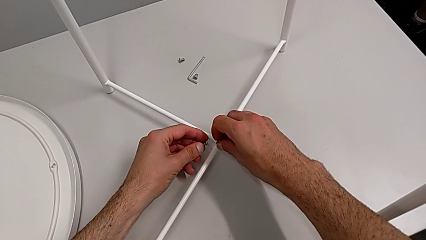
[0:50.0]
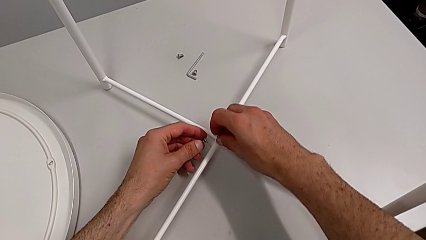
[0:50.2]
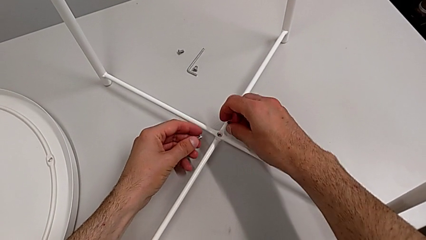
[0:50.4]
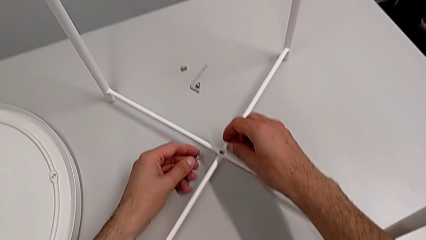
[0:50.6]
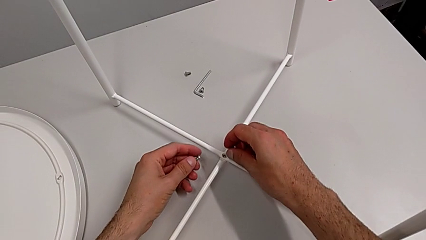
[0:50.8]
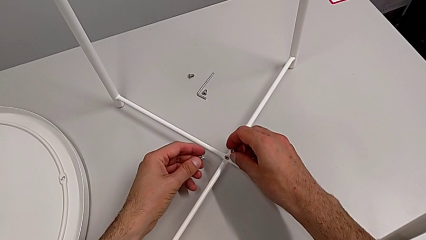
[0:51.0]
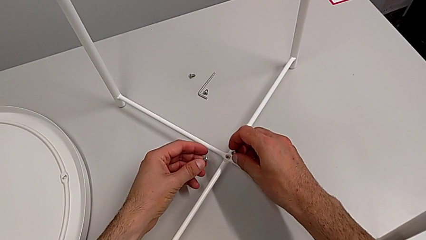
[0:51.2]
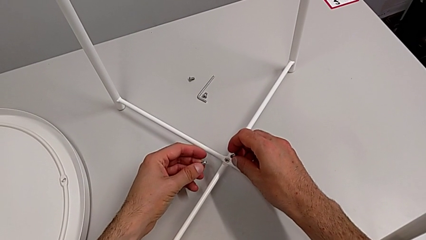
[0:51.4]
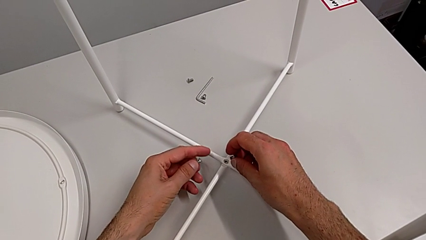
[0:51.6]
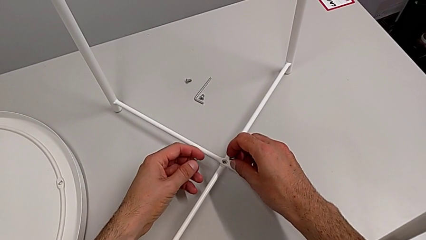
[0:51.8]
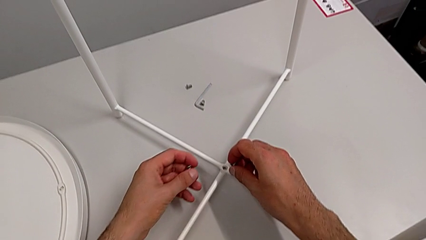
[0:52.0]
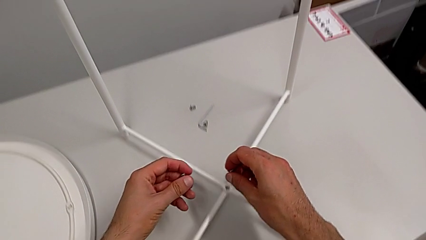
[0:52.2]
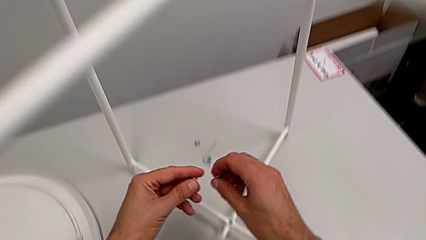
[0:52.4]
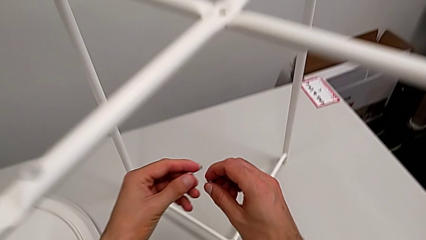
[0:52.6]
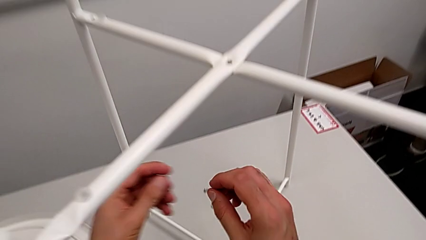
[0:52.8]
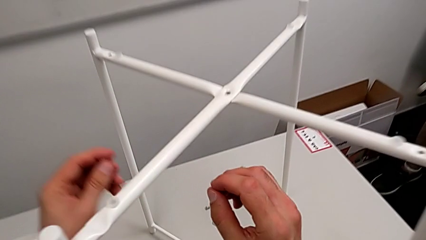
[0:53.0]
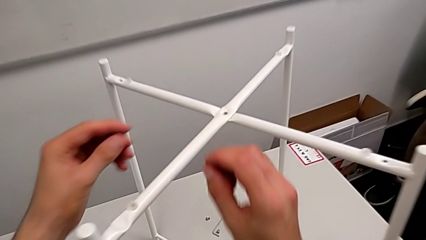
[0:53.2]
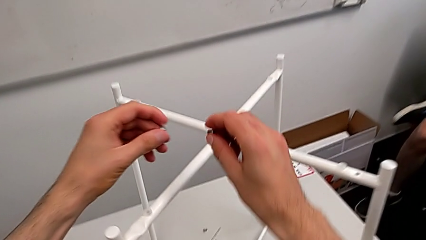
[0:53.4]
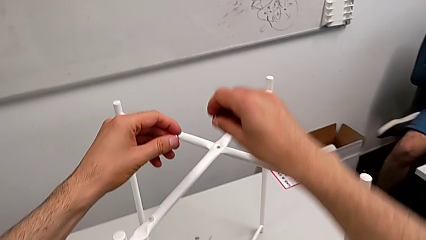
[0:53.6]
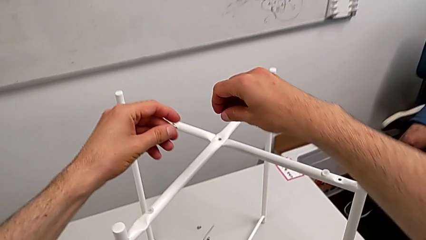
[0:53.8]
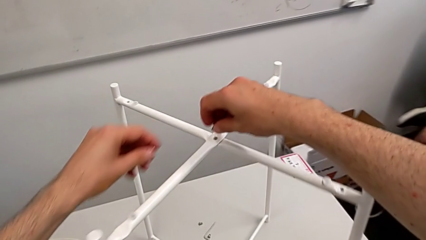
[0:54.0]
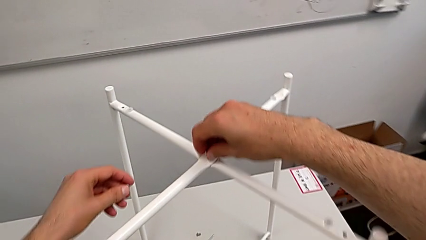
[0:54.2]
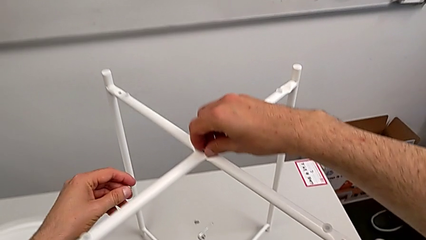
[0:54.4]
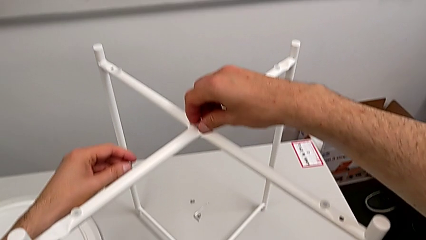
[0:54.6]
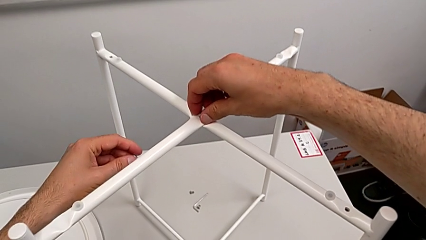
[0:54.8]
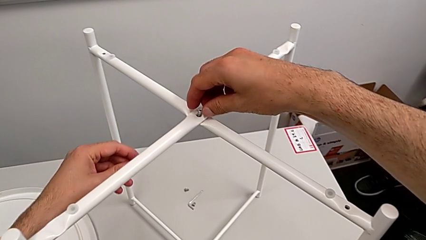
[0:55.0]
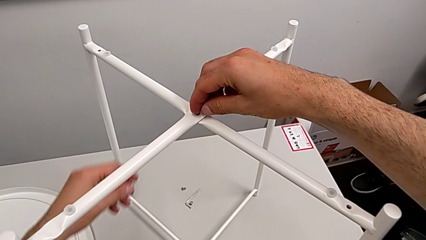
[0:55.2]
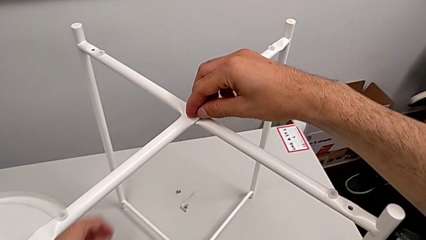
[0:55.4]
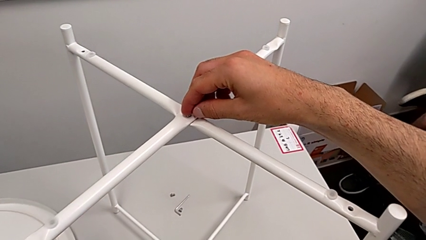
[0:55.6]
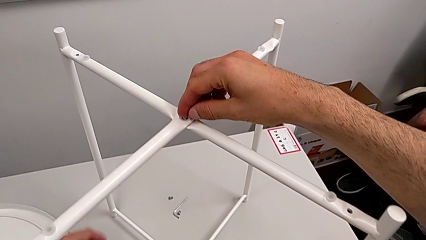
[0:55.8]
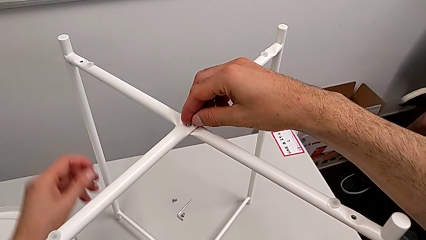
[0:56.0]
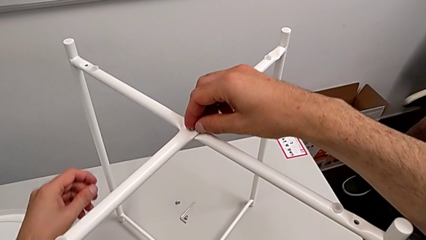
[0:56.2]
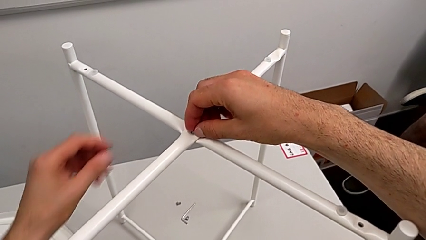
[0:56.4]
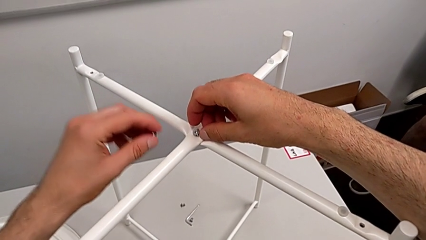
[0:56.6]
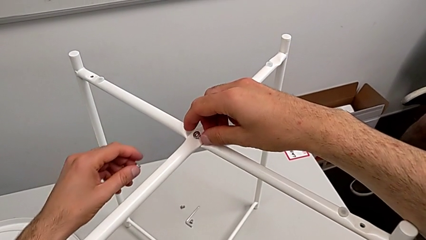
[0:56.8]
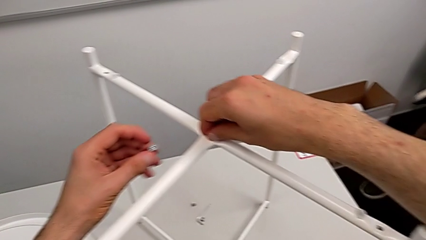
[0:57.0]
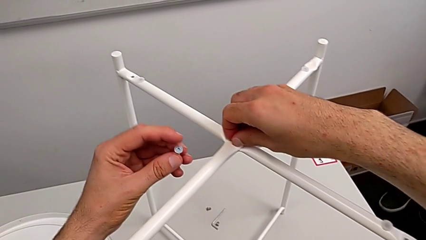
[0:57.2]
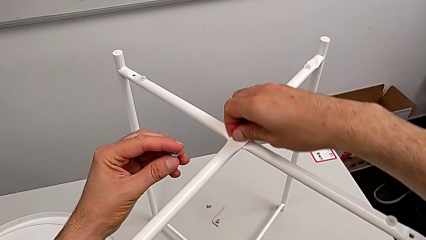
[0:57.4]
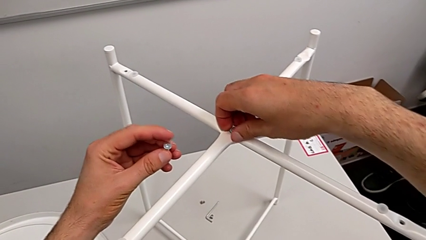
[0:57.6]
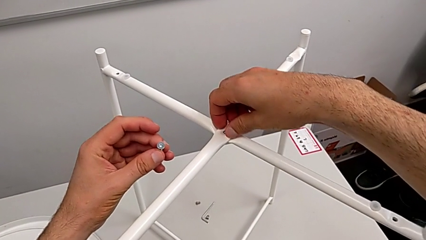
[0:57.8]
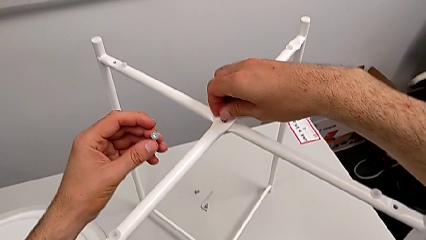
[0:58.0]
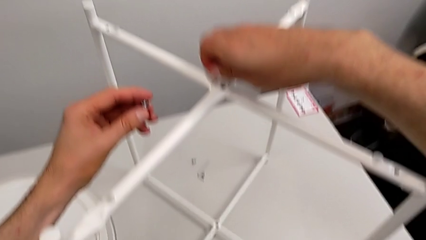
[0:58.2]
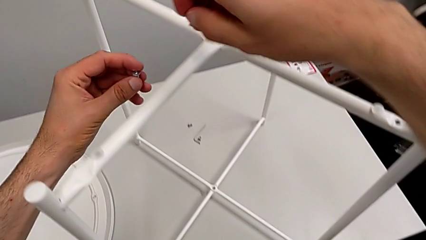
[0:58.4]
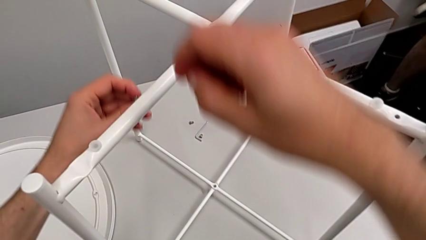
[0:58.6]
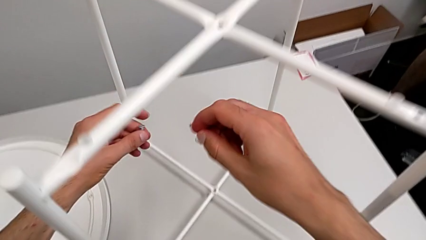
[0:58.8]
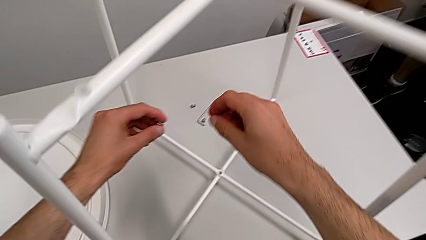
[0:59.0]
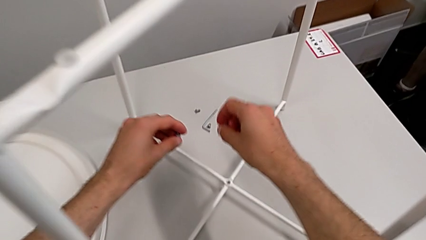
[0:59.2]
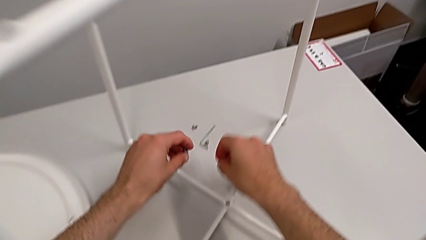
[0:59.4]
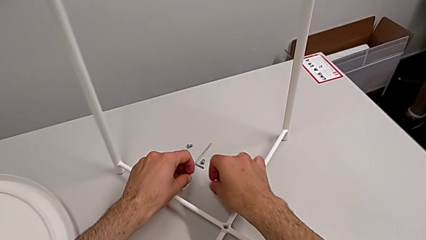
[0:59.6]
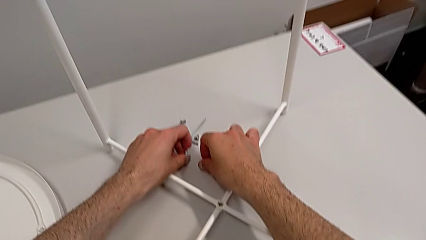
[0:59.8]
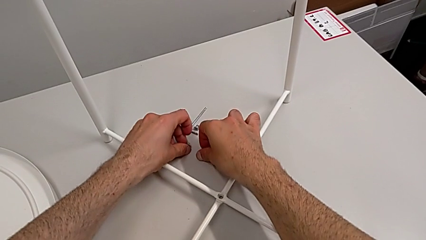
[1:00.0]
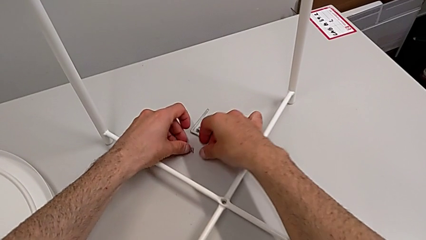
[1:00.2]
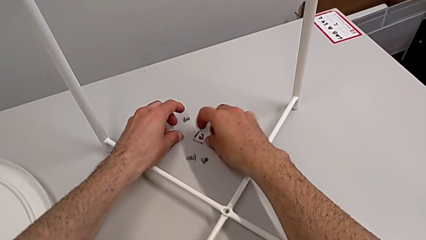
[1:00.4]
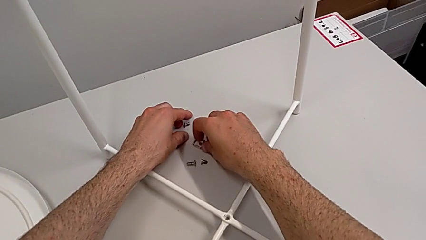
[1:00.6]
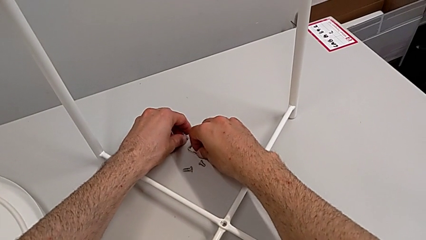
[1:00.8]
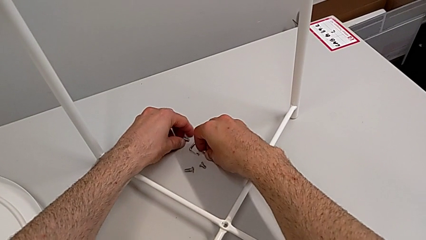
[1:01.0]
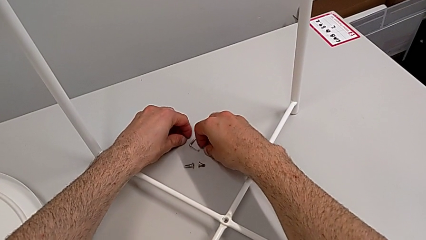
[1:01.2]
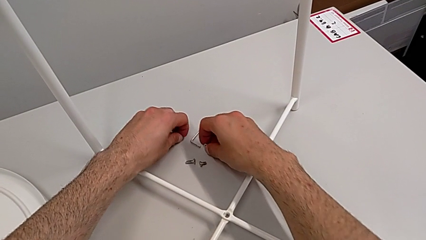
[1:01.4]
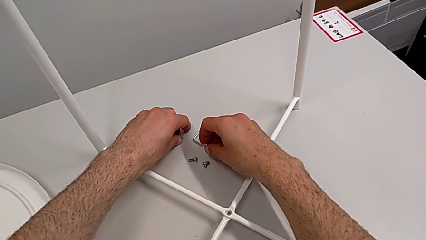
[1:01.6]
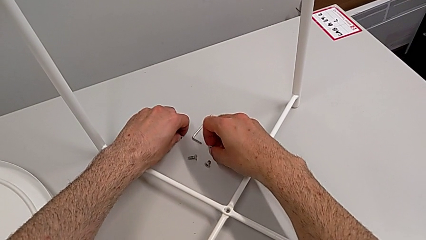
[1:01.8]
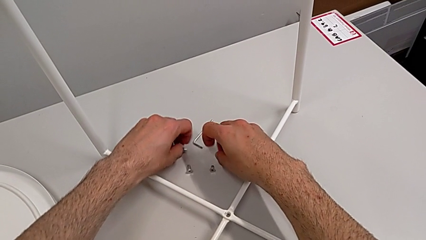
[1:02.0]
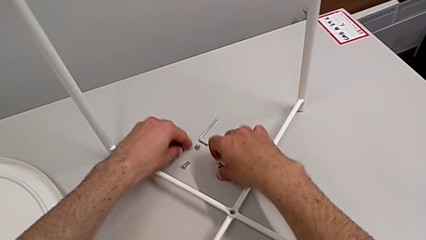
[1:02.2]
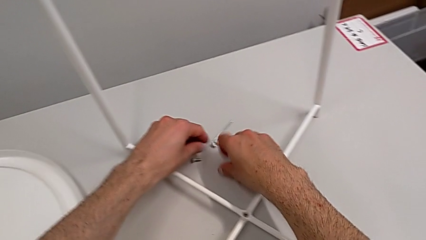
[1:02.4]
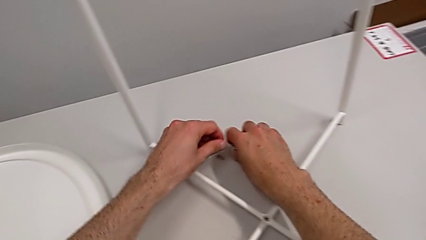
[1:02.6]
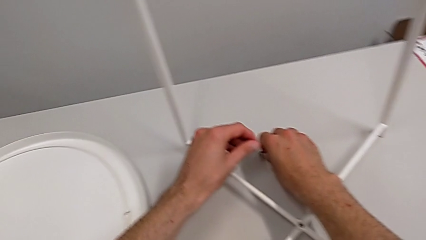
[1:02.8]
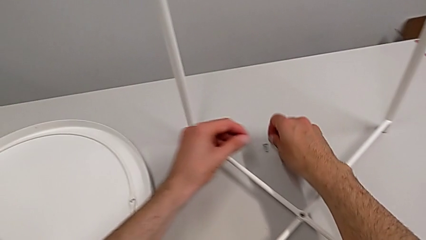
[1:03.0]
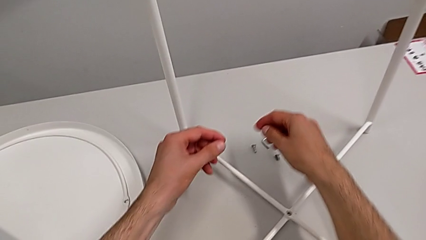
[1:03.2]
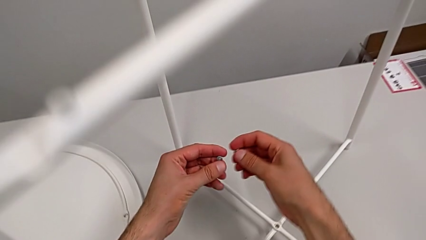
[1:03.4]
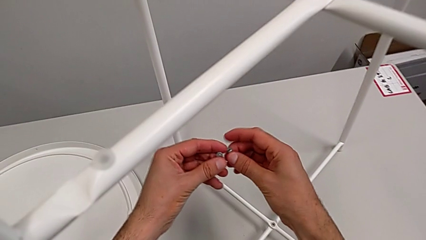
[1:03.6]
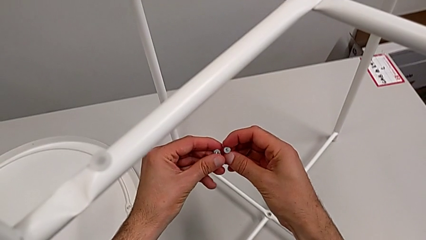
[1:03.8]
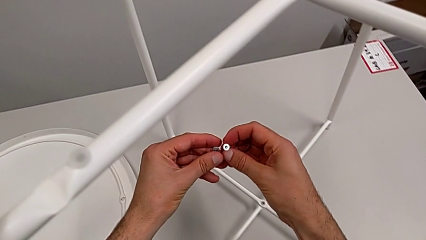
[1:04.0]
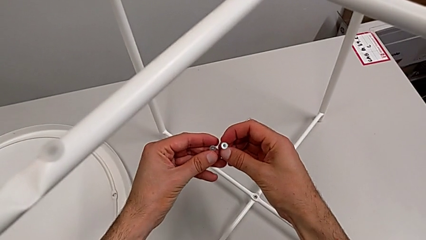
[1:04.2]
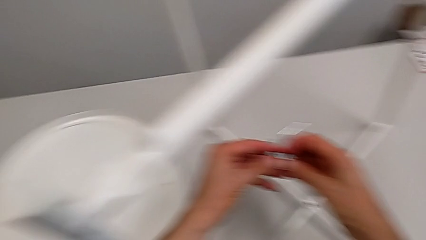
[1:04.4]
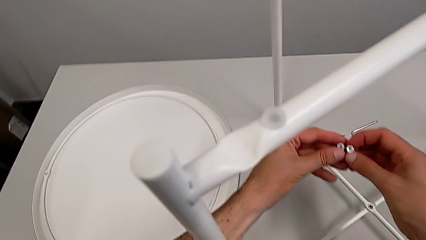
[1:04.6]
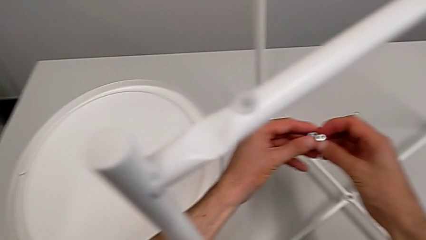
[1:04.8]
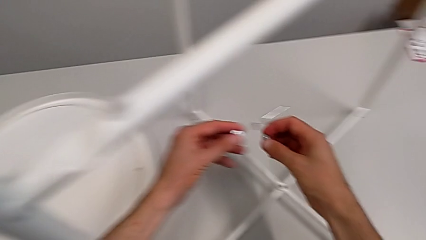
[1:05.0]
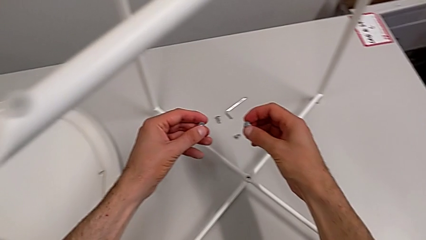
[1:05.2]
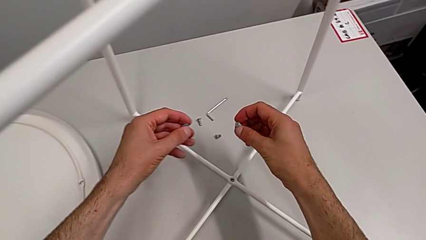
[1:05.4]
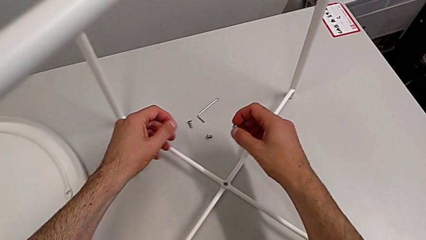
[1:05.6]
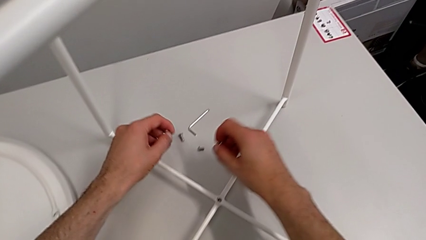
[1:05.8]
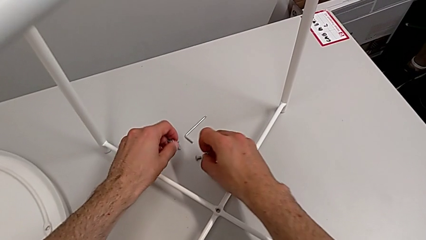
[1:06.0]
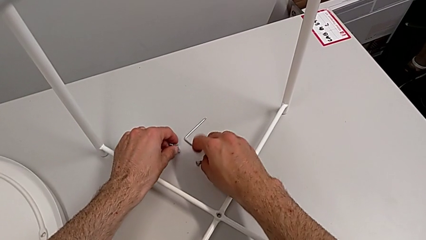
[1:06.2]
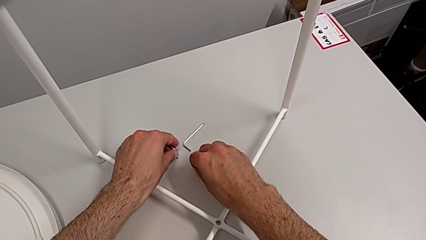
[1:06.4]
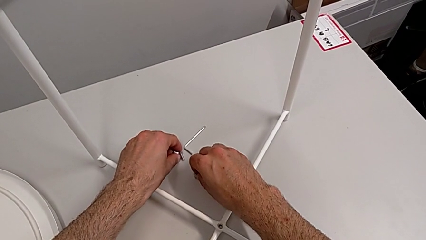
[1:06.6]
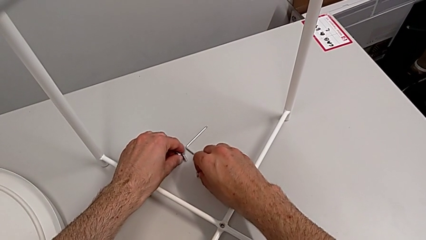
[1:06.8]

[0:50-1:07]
The camera wearer is assembling the top screw. They inspect the hex socket head, wrongly insert it, withdraw it, place it, grab it and inspect it.
